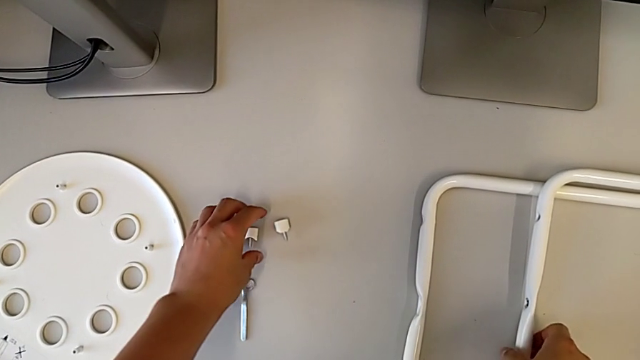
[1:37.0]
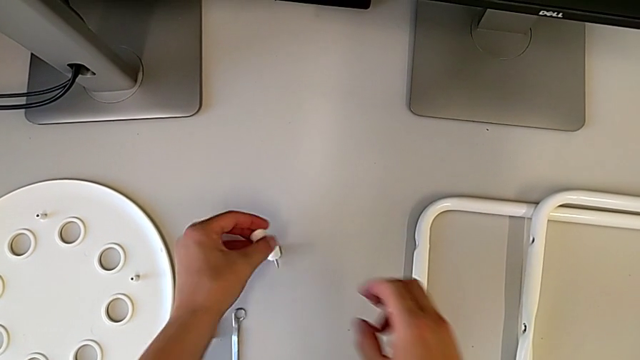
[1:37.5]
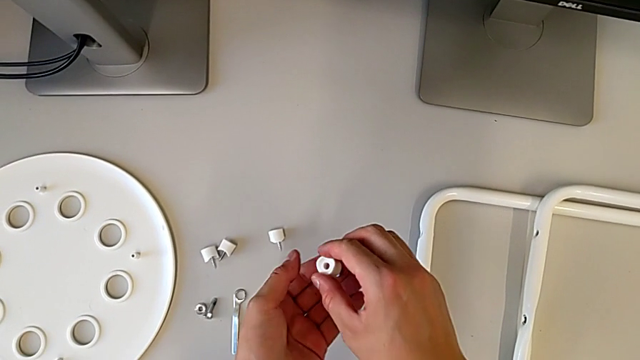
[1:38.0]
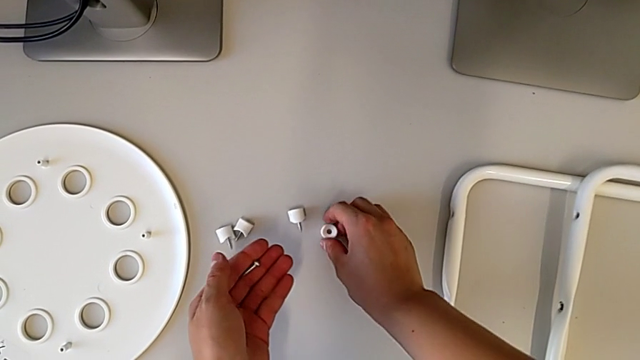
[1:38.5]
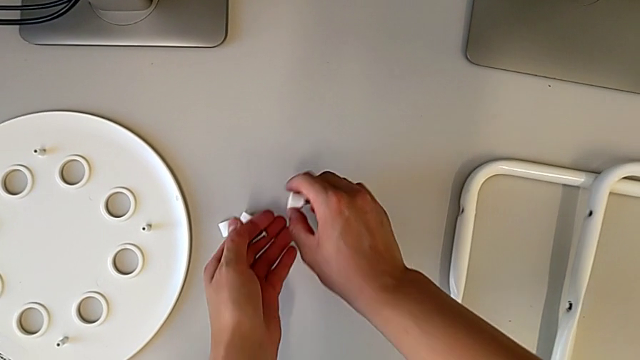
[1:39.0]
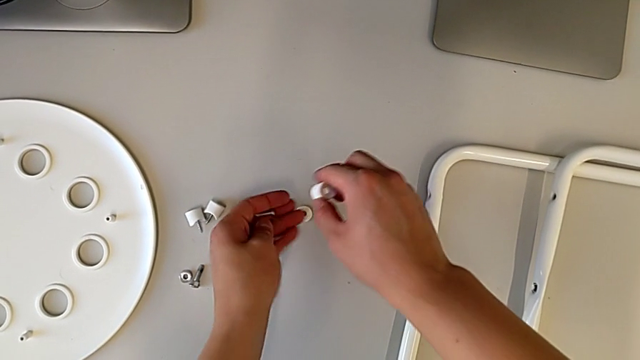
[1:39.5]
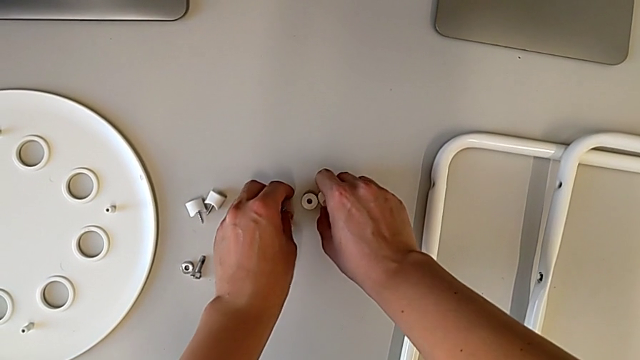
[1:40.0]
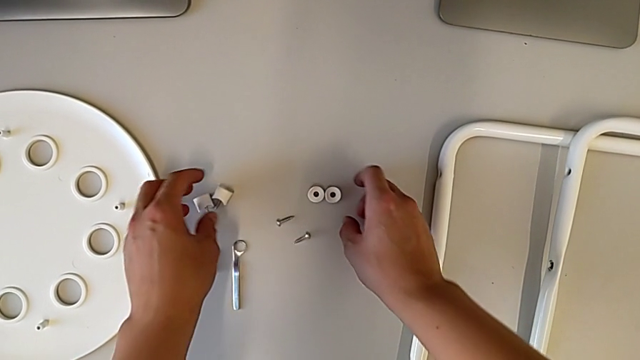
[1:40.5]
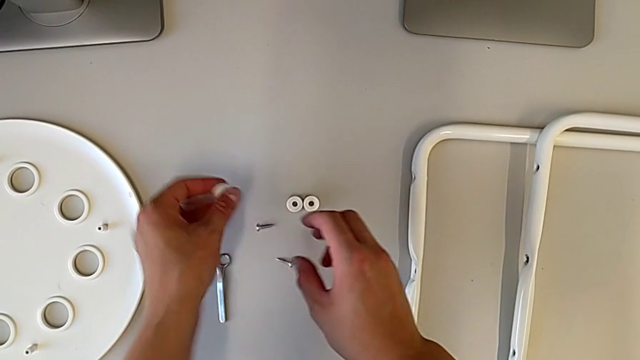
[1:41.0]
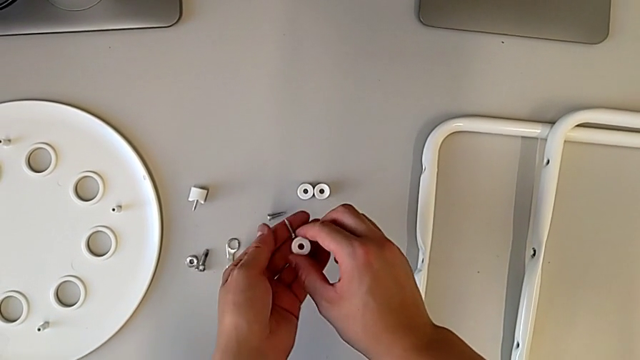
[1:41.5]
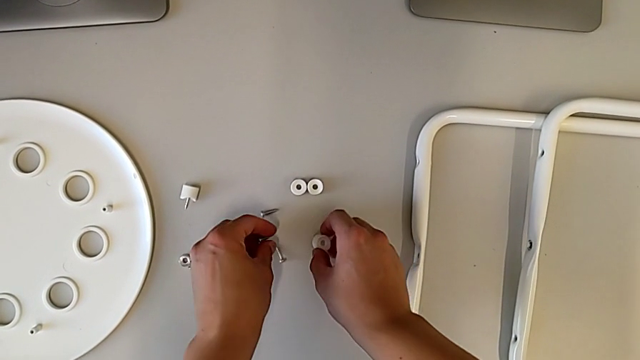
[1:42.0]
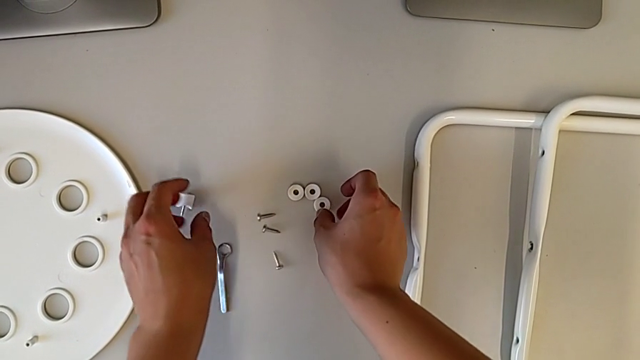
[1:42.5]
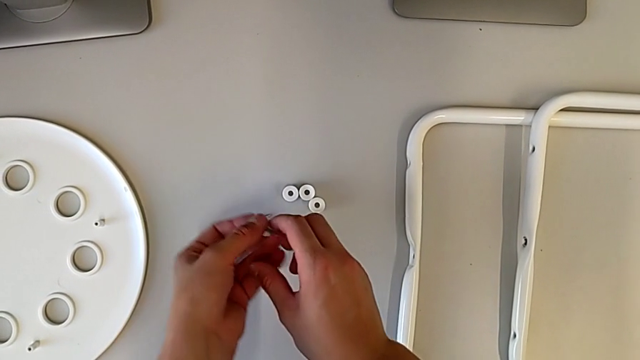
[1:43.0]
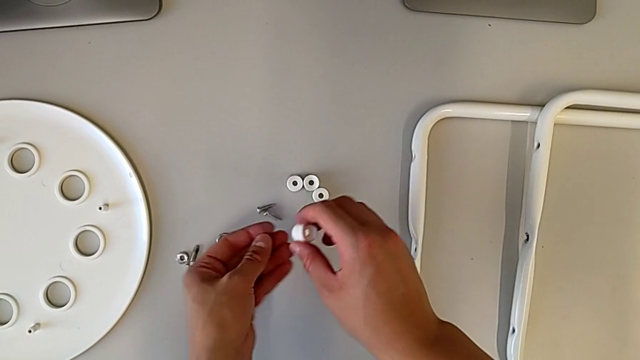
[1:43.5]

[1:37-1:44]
The camera wearer is disassembling the legs. They approach the washer, grab the white washer, lift the washer, place it and withdraw the white washer.
